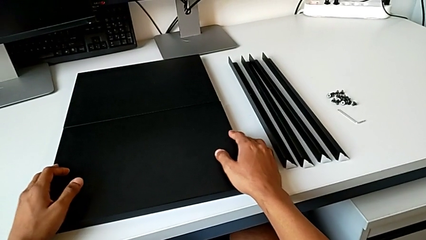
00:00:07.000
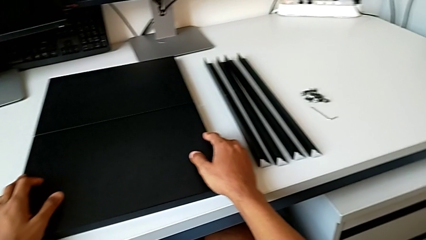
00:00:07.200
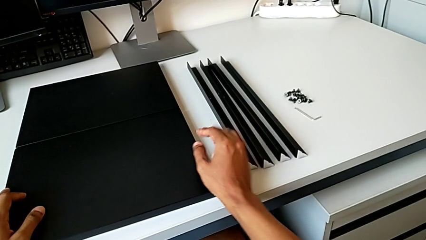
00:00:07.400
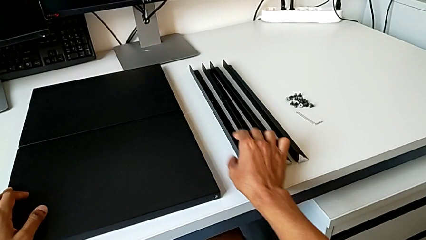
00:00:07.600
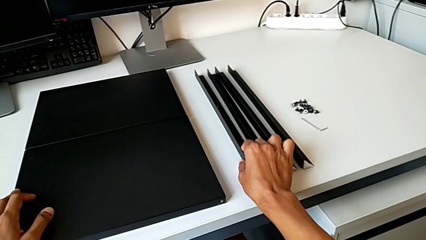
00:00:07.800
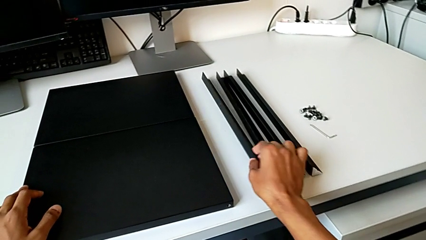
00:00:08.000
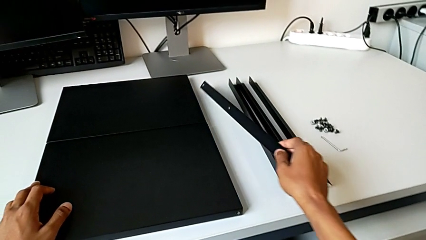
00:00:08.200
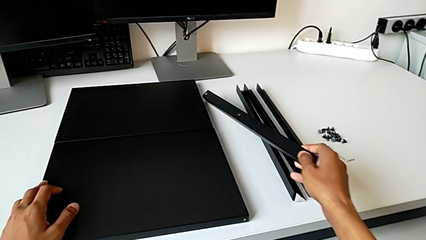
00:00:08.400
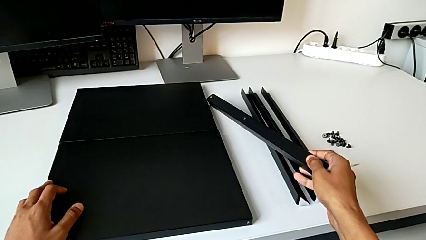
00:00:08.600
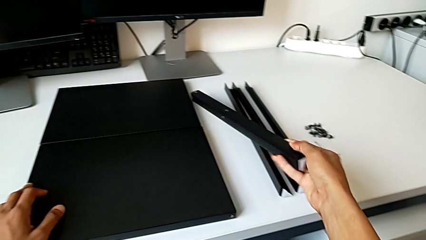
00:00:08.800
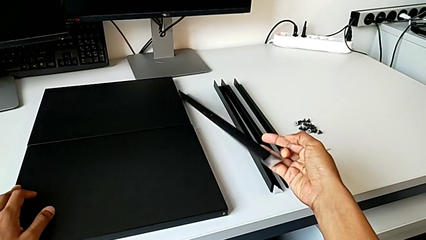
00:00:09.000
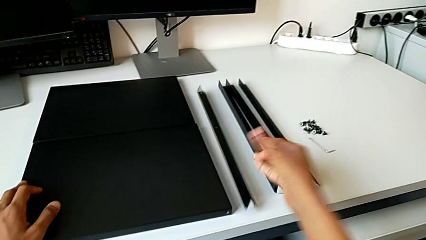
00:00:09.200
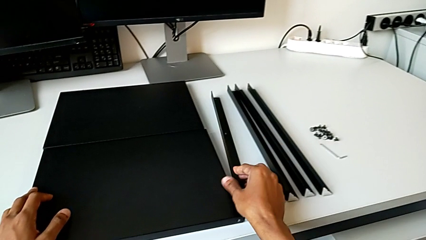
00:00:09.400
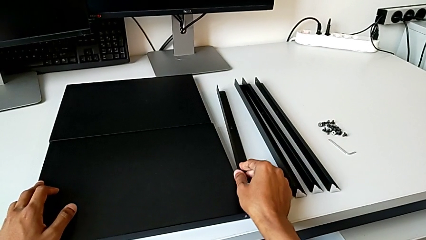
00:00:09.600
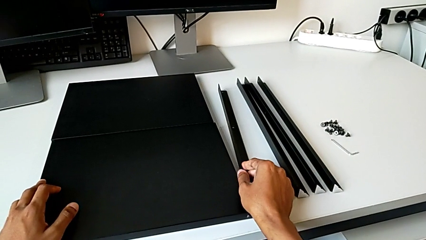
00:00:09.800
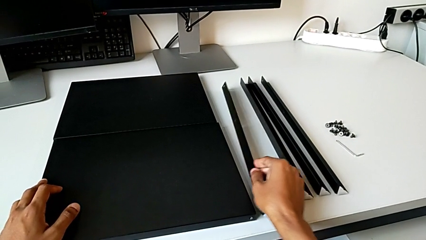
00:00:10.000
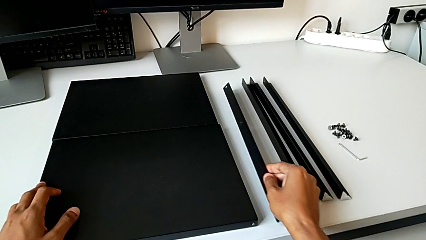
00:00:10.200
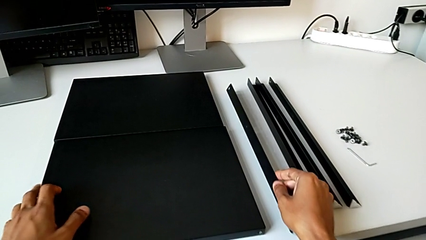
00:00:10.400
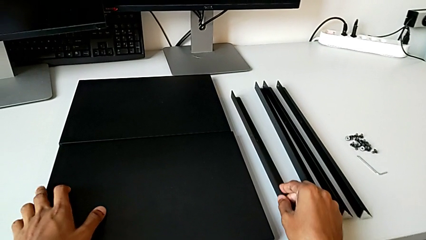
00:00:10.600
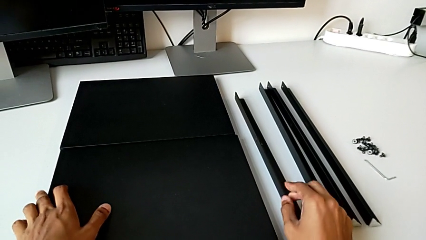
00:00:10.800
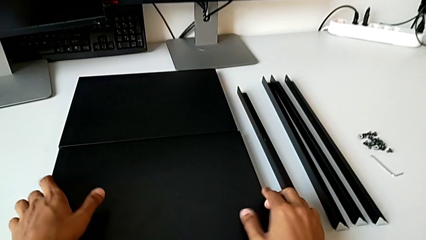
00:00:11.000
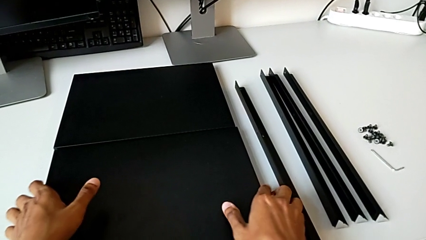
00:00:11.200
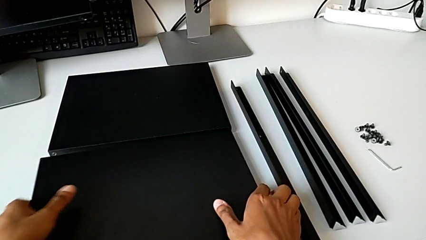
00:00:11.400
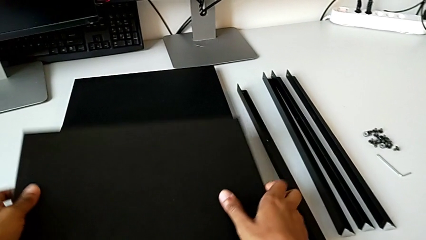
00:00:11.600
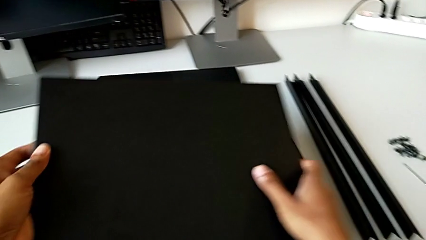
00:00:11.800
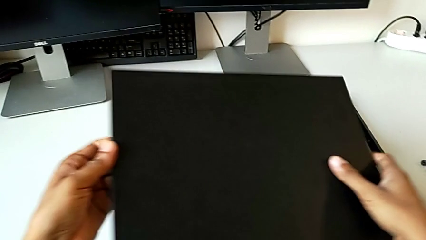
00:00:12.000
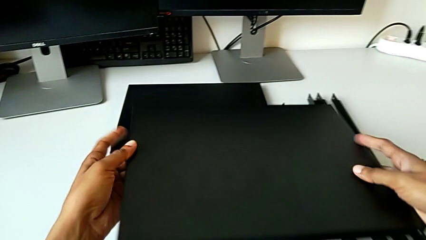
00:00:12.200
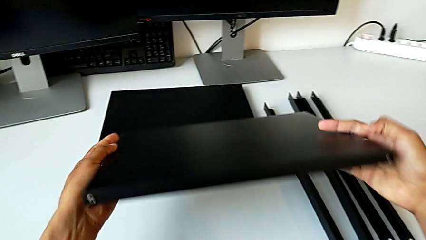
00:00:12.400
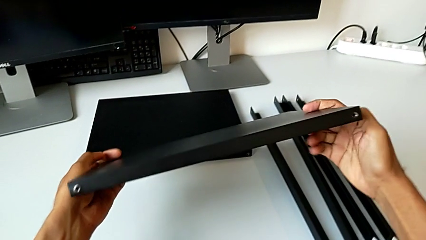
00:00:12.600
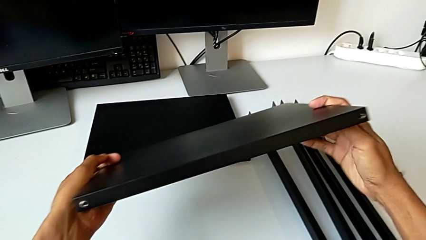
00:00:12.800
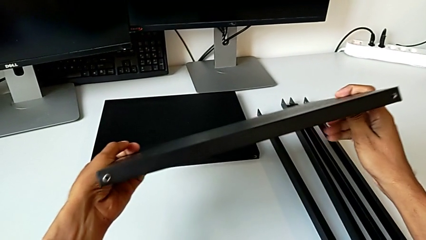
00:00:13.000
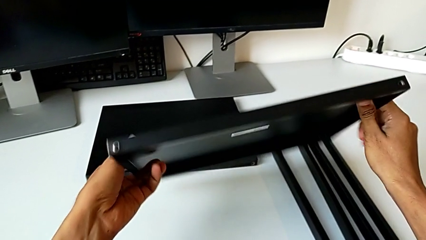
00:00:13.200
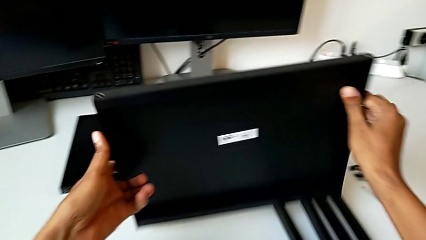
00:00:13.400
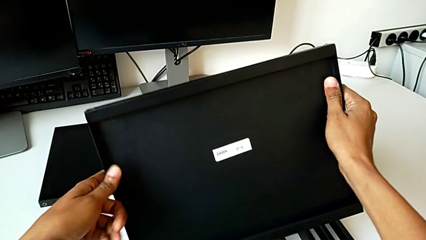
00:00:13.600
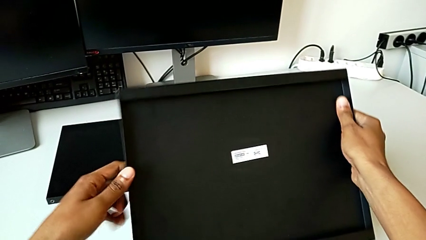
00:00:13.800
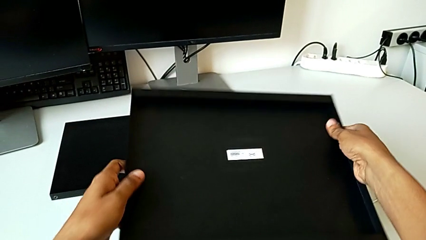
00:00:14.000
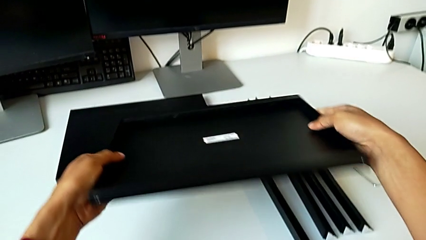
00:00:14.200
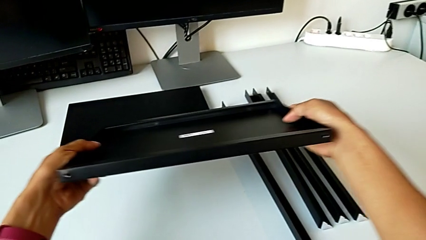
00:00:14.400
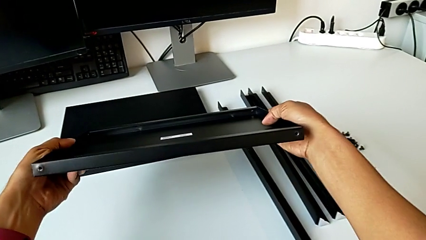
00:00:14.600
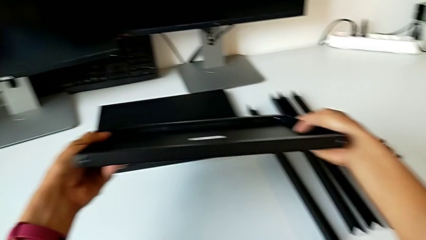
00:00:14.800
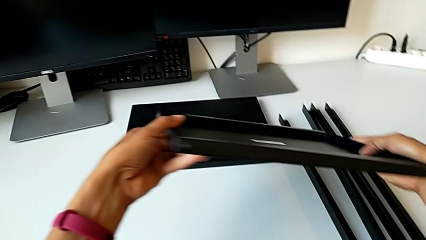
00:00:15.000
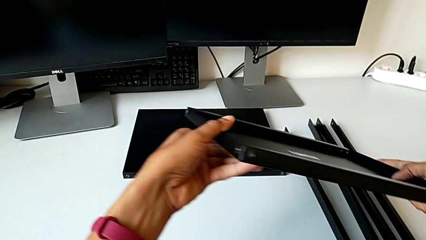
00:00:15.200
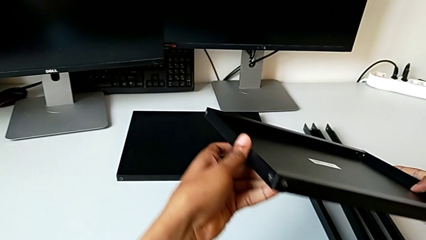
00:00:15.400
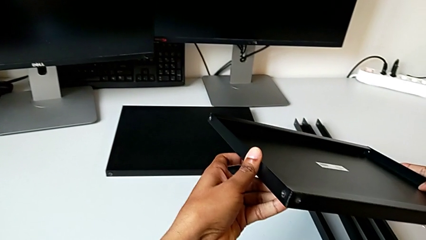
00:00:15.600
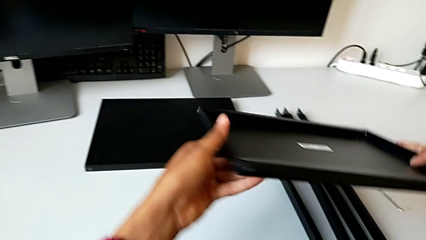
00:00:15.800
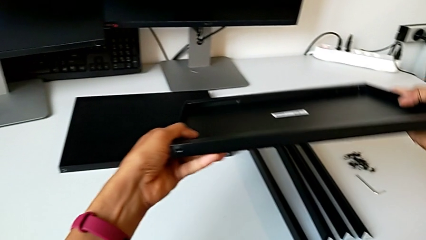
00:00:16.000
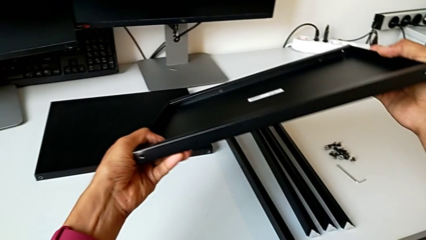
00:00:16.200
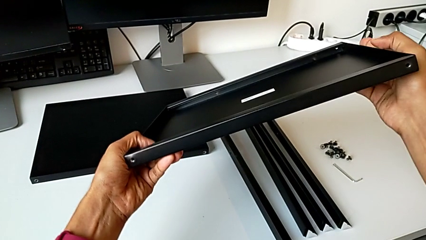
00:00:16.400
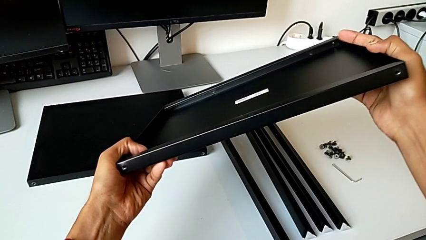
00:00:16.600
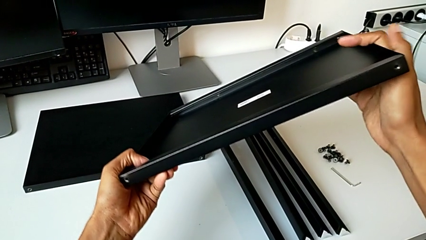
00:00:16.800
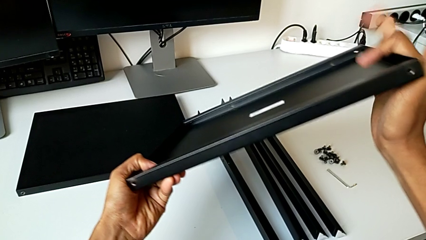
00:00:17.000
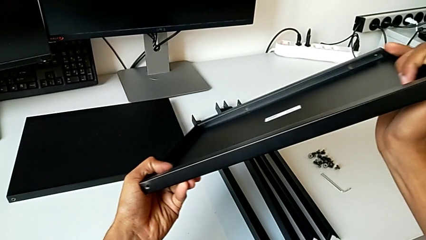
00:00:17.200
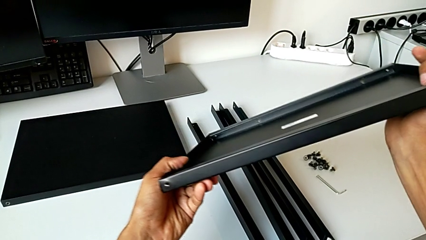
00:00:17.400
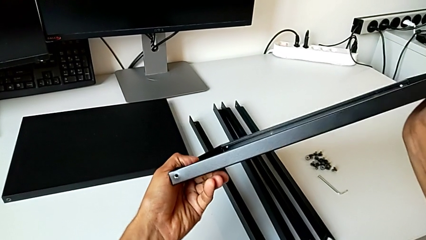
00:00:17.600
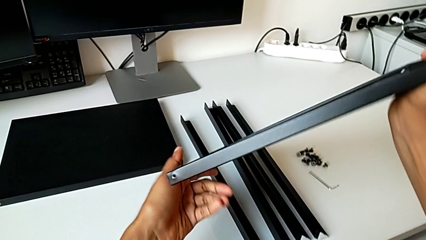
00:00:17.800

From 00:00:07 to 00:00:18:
The camera wearer inspects the black shelf. They approach the leg, grab it, wrongly drop it, accidentally knocking off the leg of the table, grab the tray, rotate it and hold it.

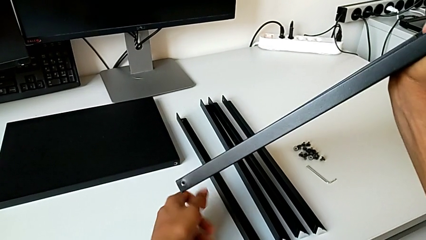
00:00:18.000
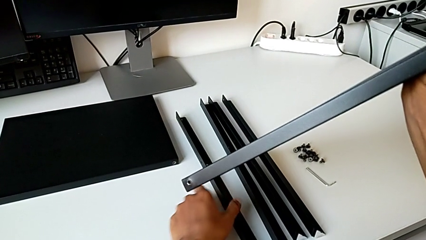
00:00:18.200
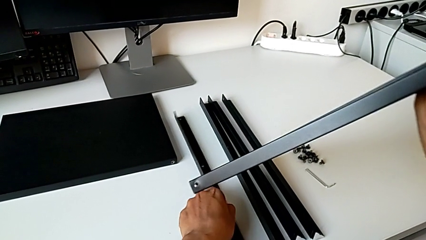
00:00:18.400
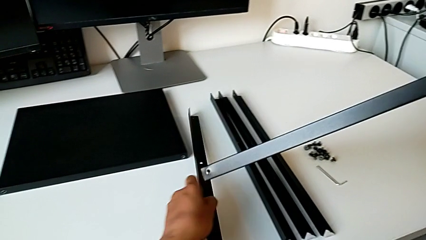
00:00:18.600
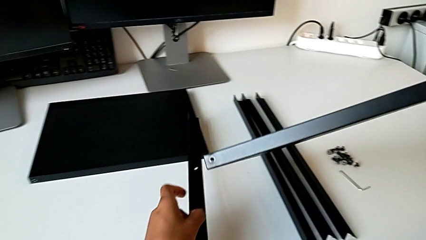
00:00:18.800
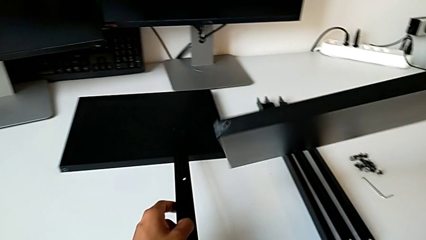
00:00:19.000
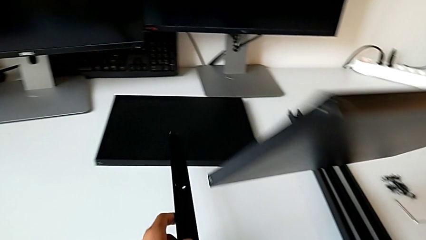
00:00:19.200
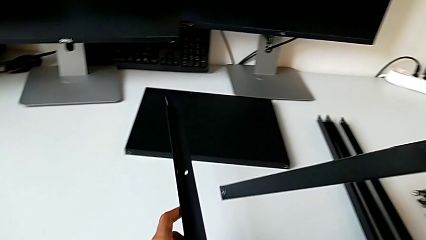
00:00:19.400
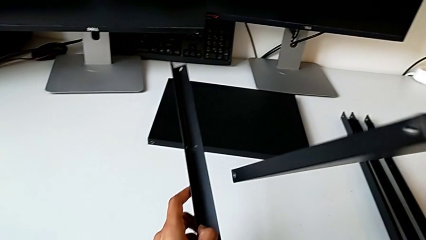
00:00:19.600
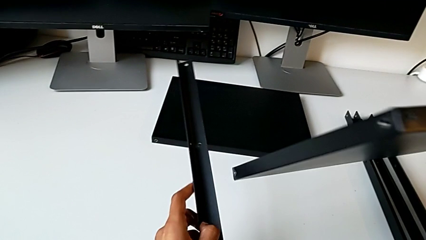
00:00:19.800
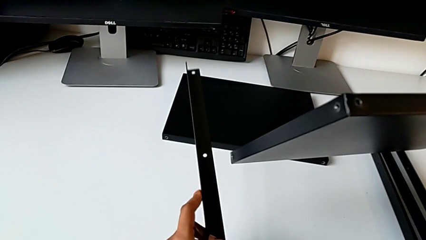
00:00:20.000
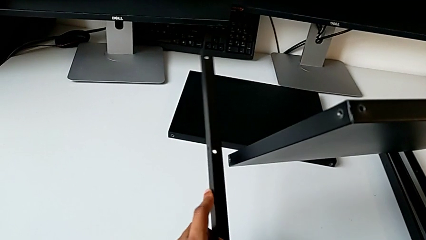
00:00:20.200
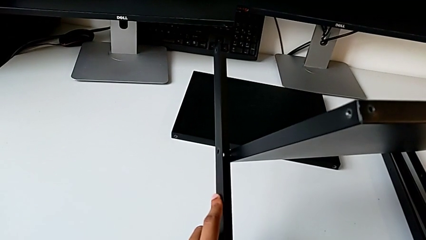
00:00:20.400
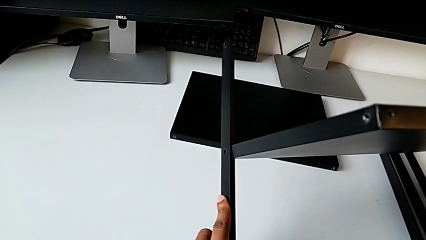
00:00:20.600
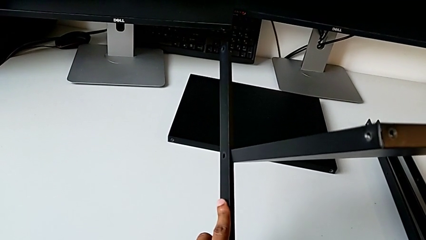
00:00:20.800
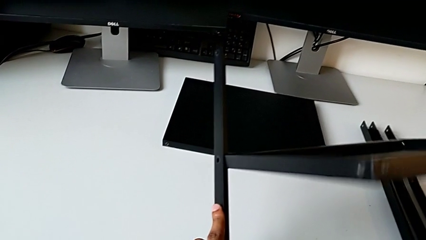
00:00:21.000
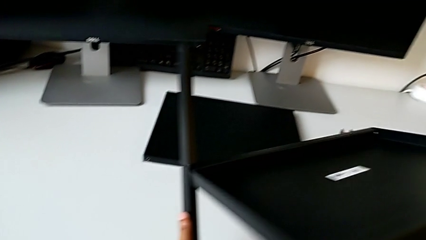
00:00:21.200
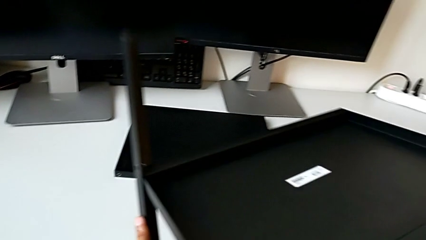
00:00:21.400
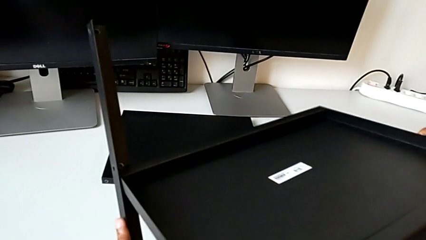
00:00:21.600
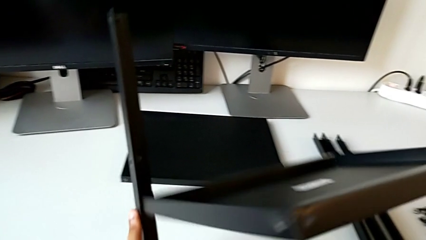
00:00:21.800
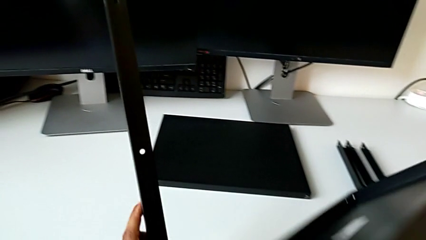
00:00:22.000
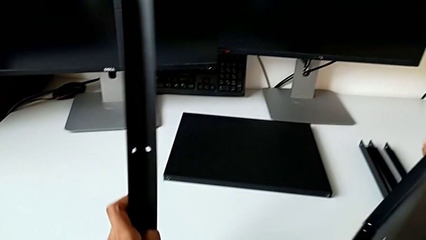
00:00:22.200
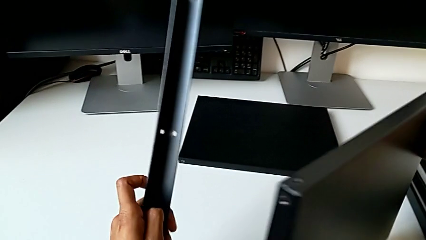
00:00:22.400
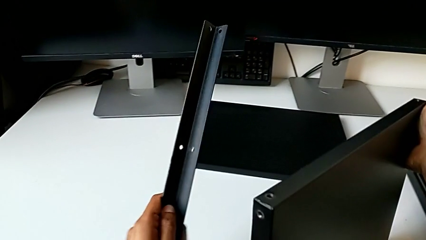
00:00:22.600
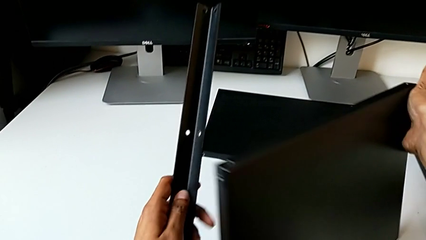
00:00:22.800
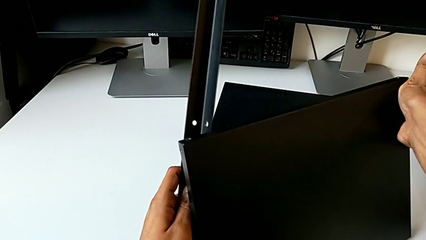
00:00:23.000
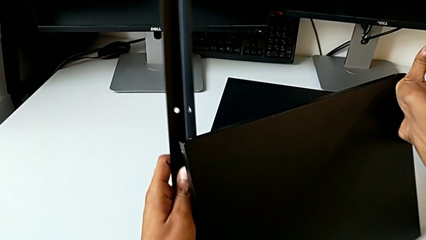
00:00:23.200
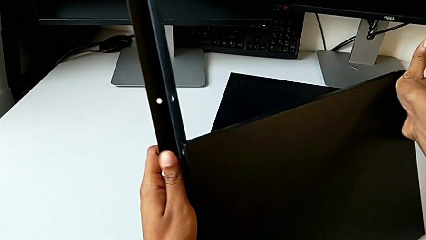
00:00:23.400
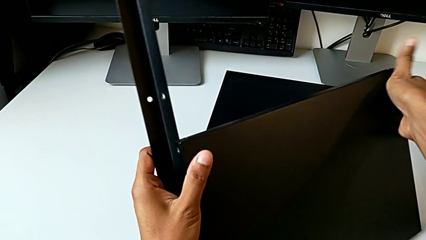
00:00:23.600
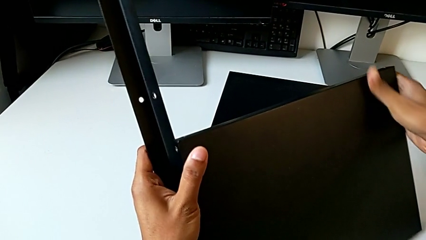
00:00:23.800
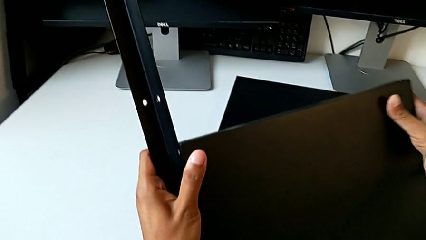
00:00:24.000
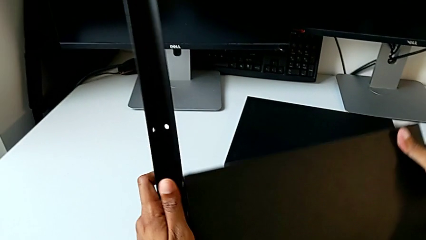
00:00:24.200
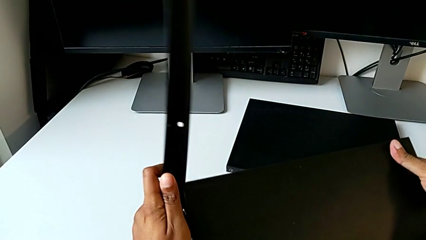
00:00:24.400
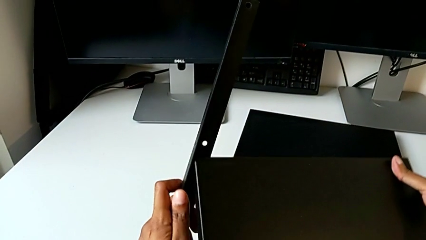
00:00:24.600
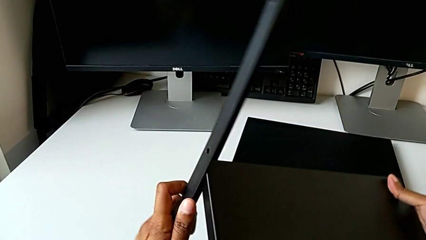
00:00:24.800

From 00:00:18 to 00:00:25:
The camera wearer is screwing the first leg of the table. They wrongly rotate the tray.
